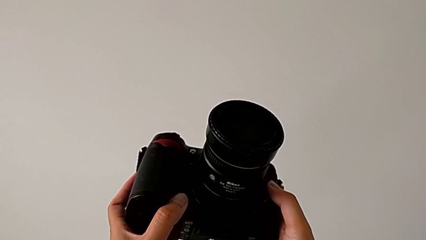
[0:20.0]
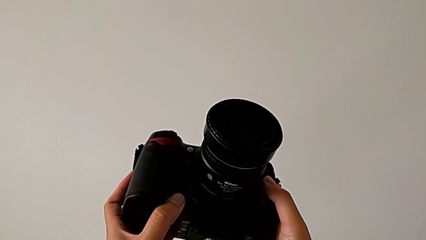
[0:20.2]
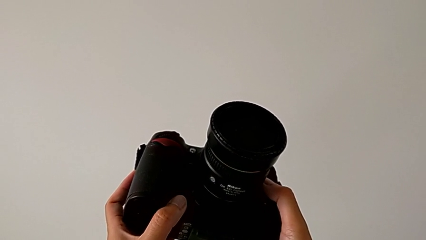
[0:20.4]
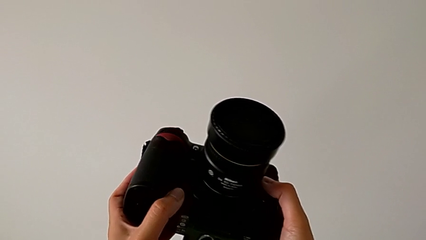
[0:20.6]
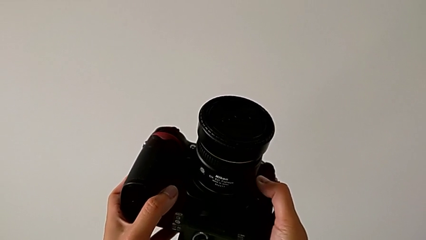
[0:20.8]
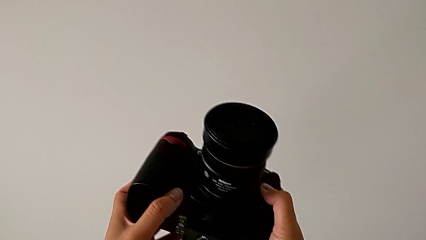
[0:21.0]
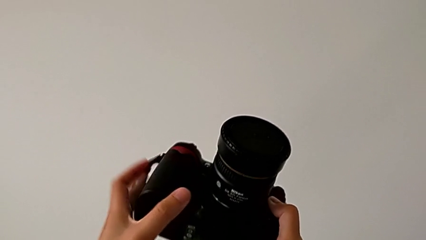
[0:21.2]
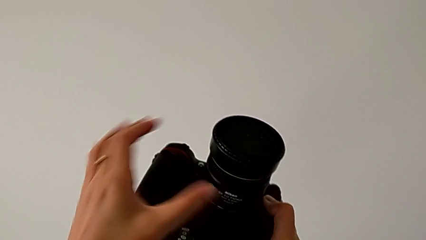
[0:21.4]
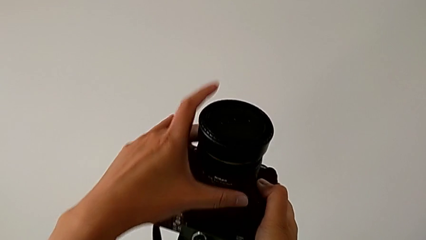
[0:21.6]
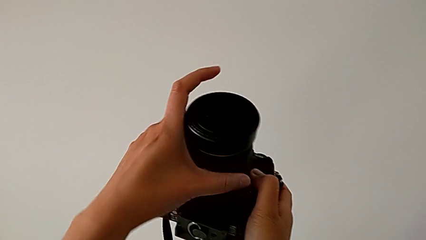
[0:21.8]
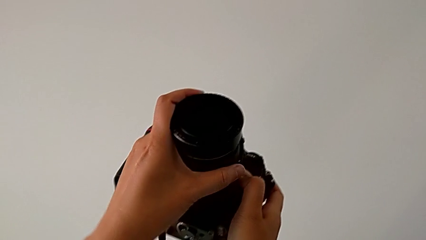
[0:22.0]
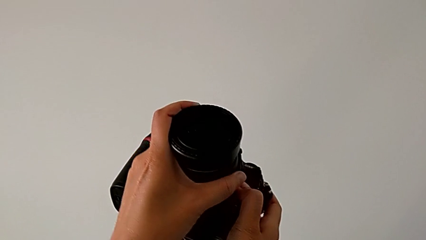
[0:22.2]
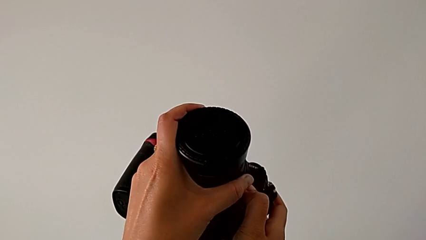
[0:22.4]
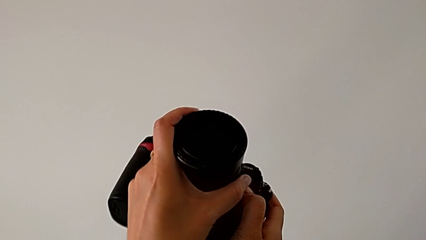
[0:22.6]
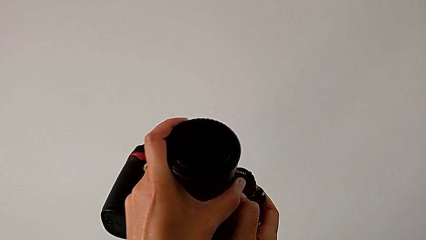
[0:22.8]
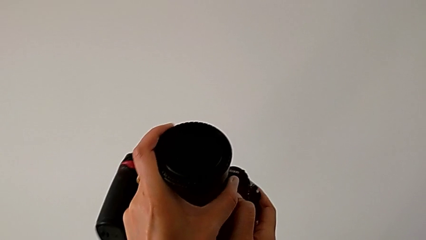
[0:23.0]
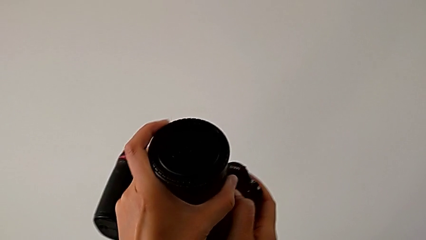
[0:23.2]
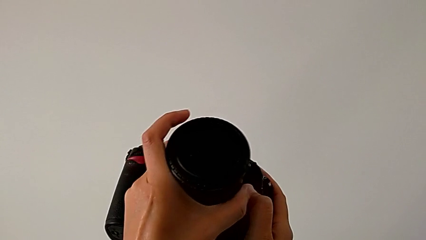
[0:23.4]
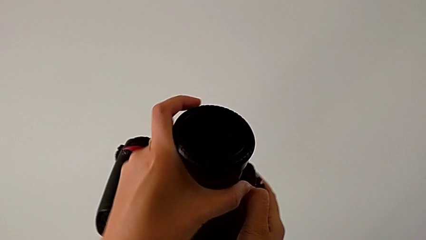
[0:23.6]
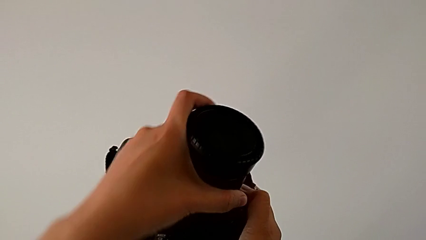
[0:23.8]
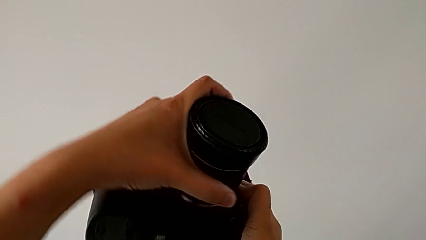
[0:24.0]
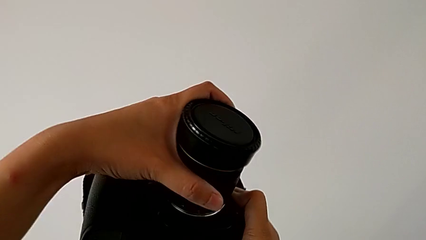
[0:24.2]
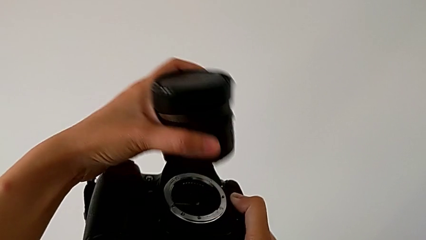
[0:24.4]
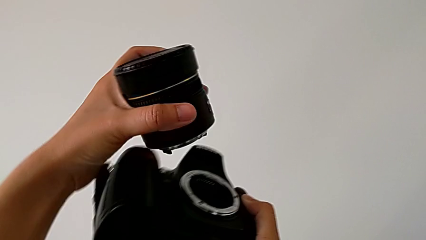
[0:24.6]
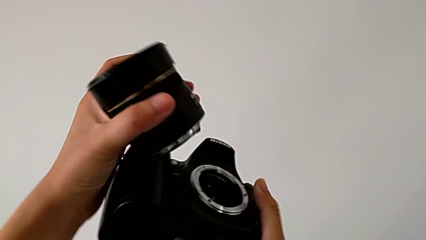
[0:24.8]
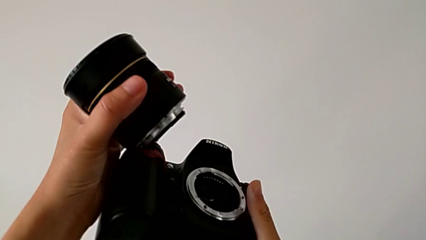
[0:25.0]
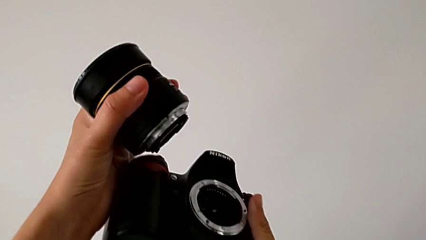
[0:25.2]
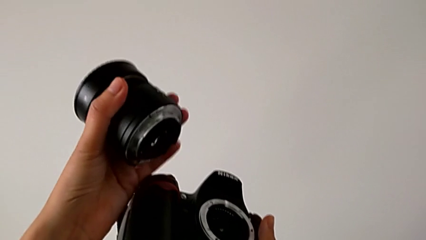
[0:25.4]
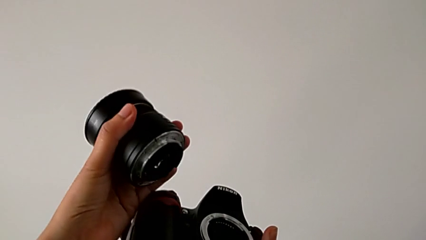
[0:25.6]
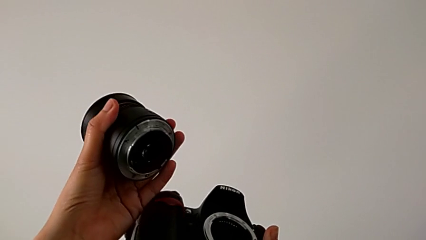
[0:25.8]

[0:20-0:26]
The camera wearer is detaching the lens from the DSLR. They press the release button with the right hand, and grab the lens, rotate it and withdraw it, all with the left hand.

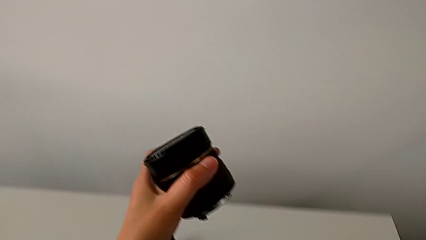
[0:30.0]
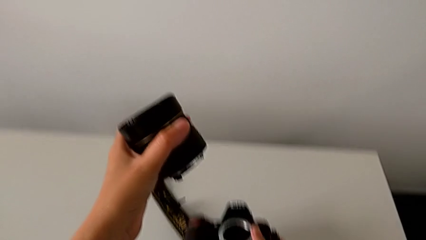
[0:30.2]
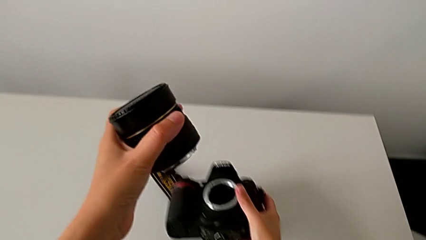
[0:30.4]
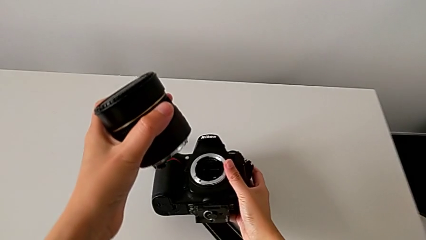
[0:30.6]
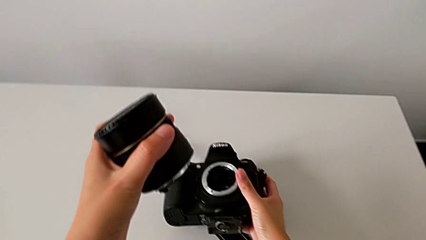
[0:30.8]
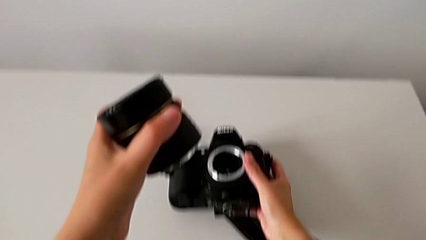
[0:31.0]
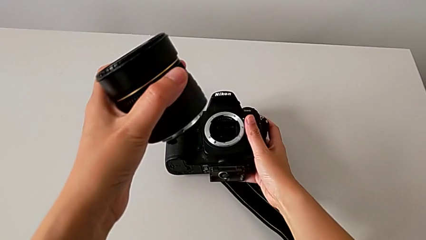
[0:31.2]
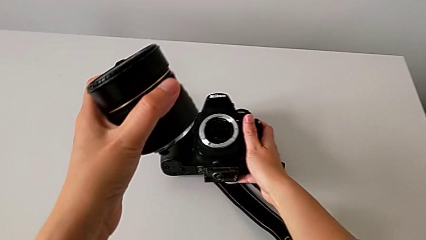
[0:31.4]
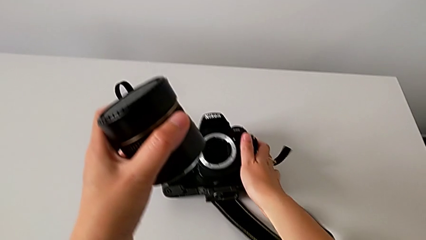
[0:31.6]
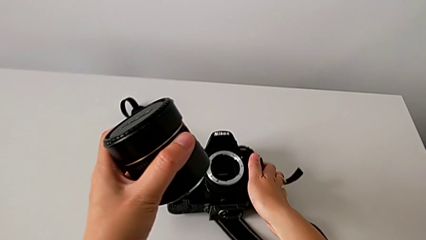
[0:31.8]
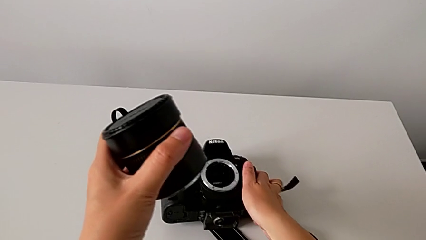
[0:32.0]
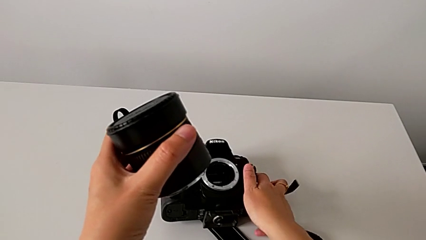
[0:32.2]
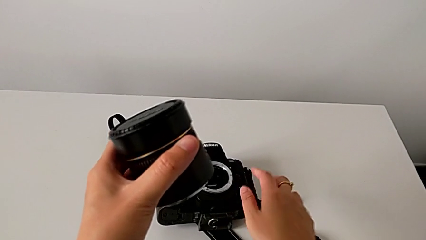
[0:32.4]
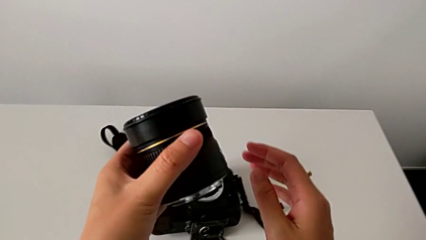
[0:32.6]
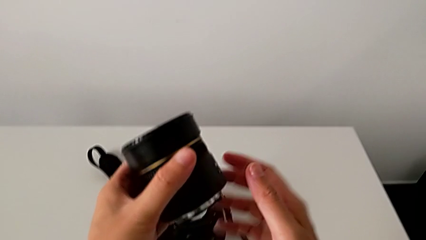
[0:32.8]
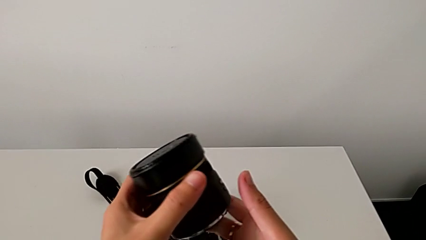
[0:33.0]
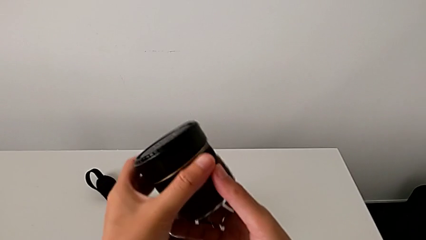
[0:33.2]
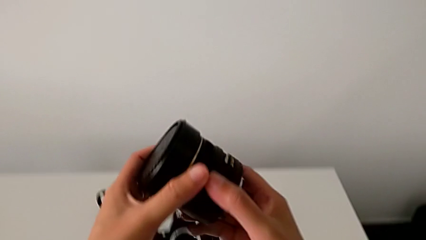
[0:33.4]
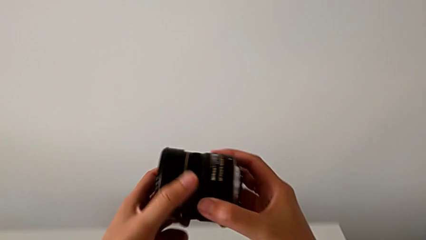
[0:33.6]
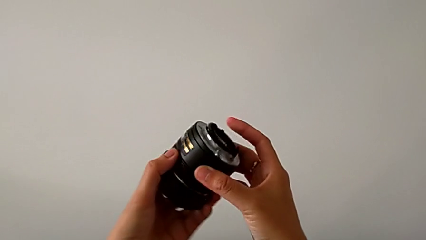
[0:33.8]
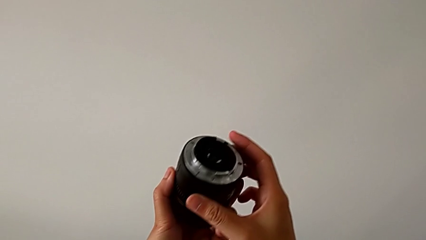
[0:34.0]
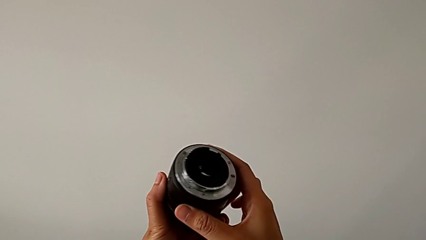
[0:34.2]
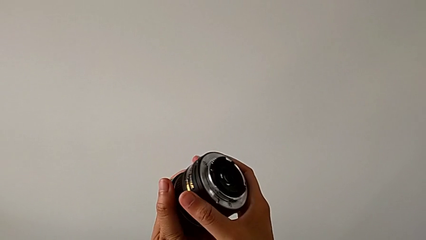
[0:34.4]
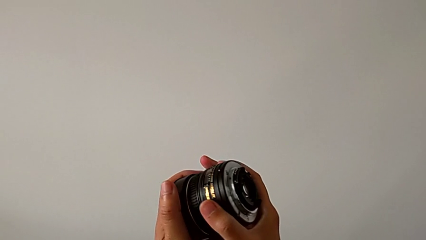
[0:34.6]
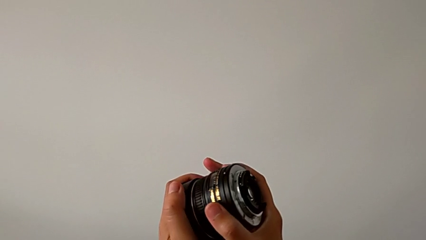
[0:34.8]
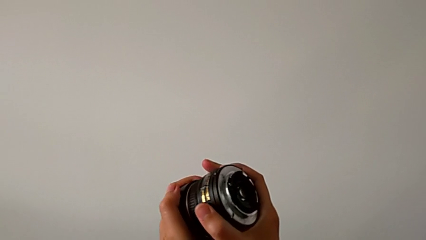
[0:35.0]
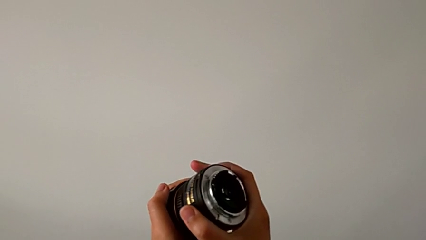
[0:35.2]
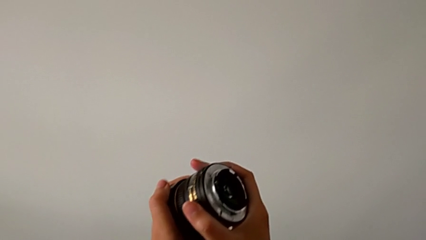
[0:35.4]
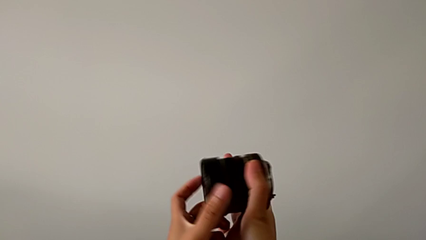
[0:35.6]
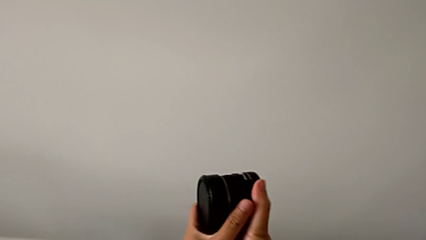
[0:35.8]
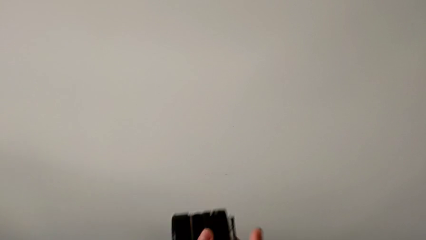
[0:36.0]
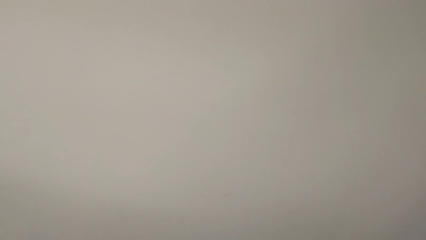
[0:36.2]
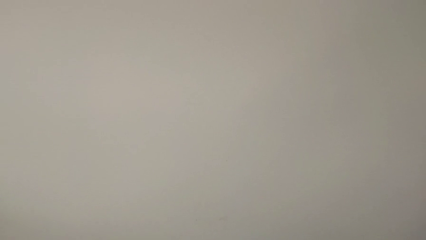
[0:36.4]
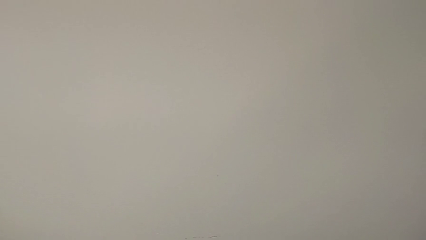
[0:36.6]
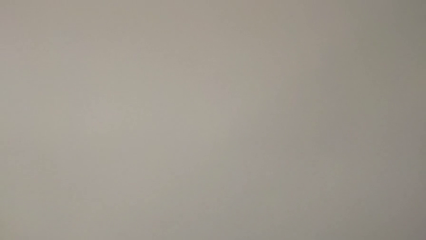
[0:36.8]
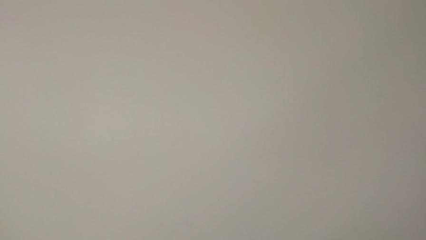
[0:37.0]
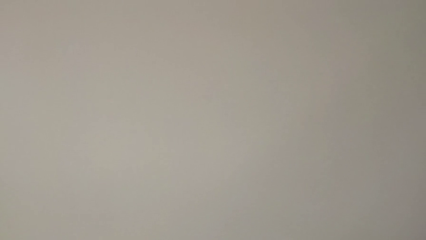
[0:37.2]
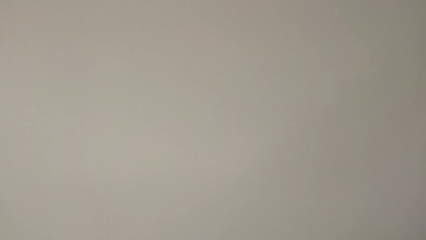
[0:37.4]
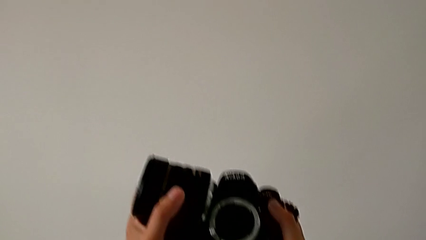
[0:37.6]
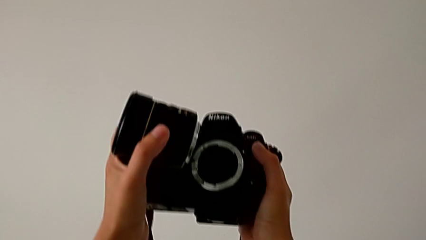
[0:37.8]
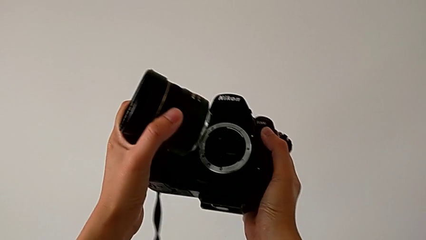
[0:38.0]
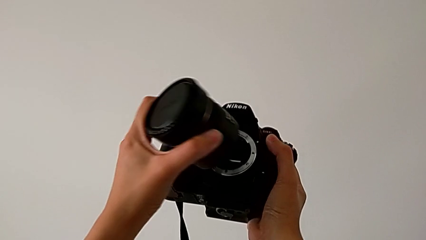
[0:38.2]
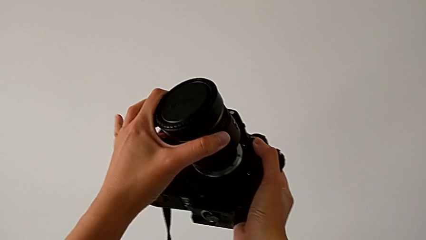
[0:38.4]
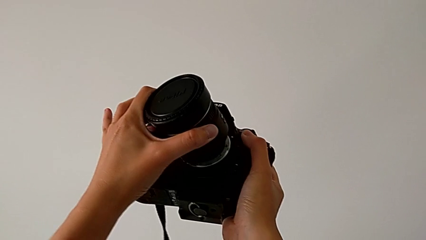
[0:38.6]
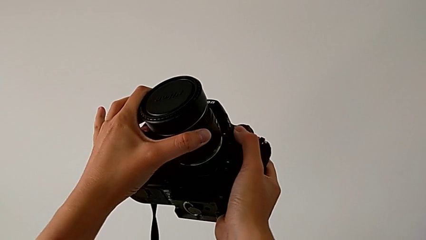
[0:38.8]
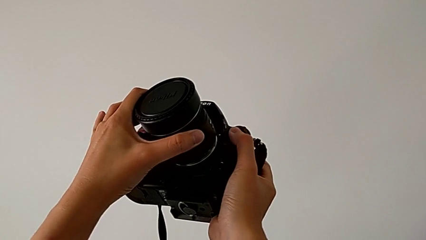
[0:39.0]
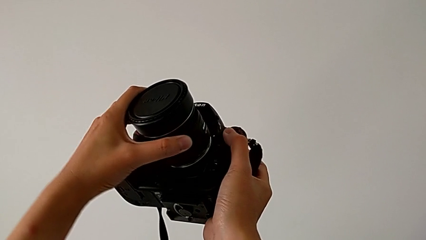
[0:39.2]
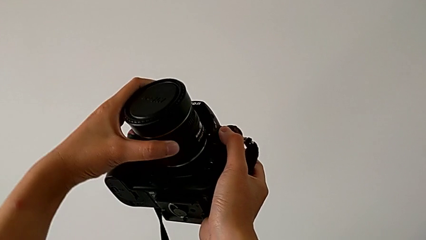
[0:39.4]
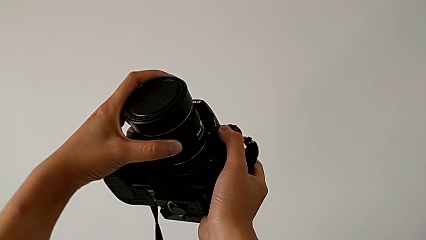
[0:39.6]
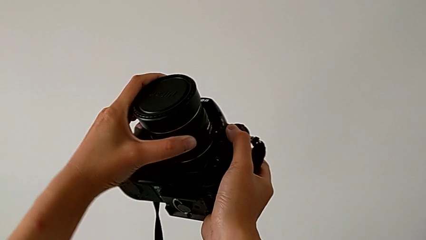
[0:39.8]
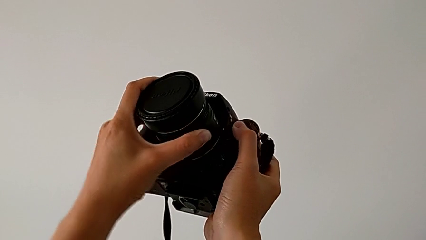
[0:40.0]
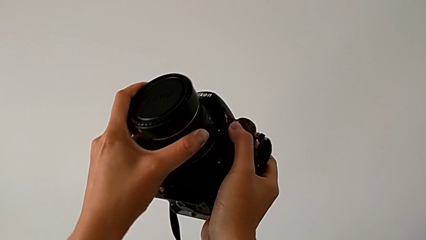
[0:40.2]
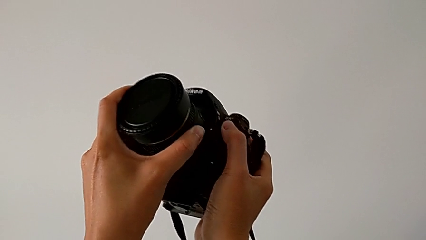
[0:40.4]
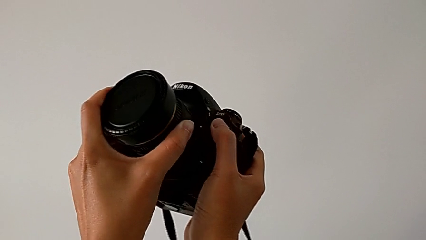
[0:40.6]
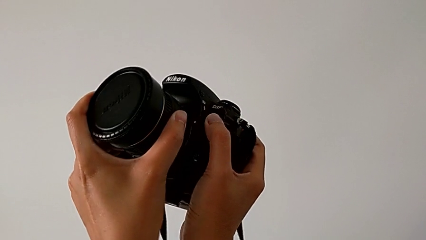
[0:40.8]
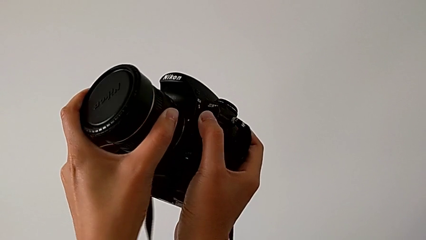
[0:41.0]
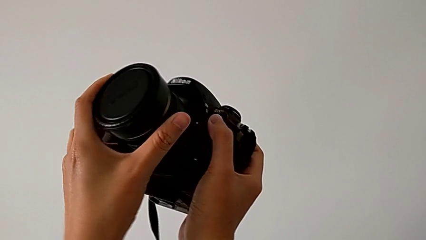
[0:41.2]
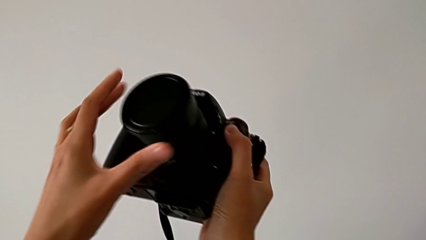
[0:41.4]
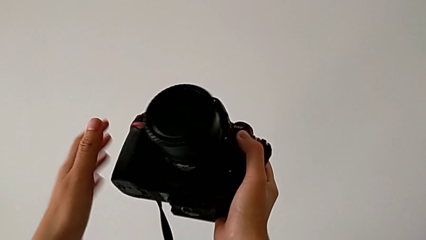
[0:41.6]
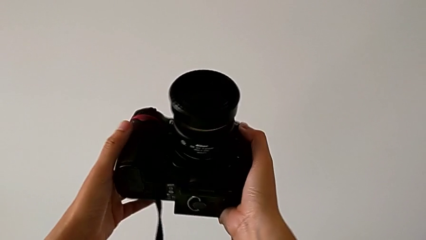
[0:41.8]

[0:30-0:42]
The camera wearer attaches the lens to the DSLR. They place the DSLR, rotate the lens, grab the DSLR, lift it, insert the lens and rotate it.
